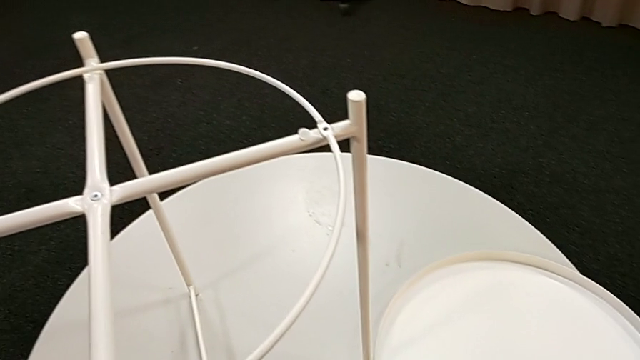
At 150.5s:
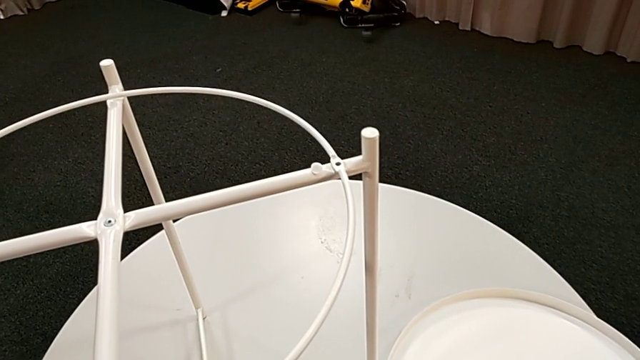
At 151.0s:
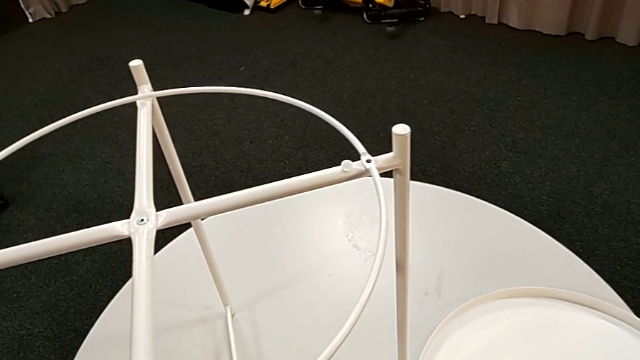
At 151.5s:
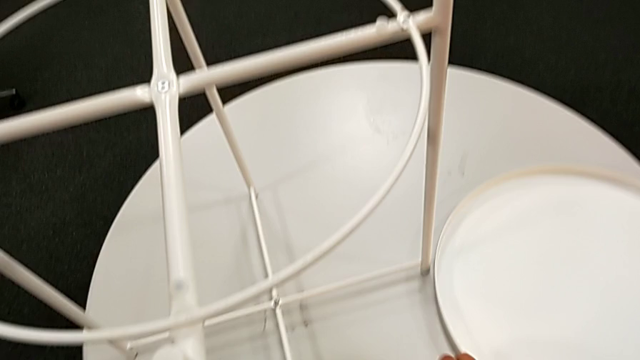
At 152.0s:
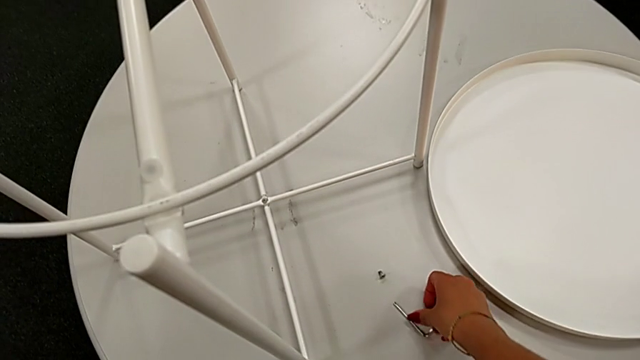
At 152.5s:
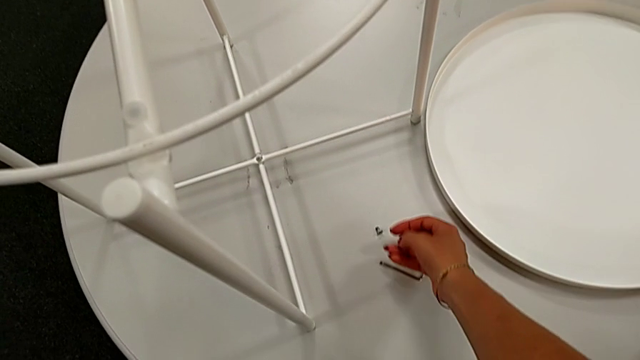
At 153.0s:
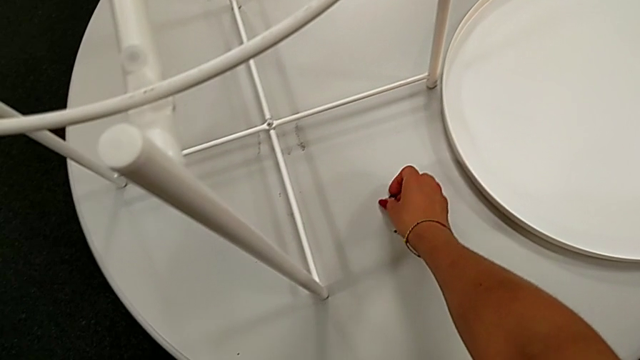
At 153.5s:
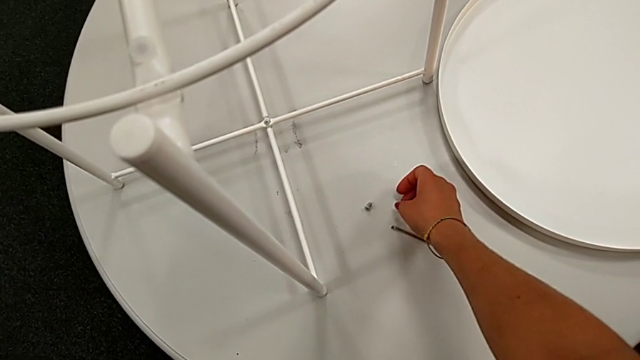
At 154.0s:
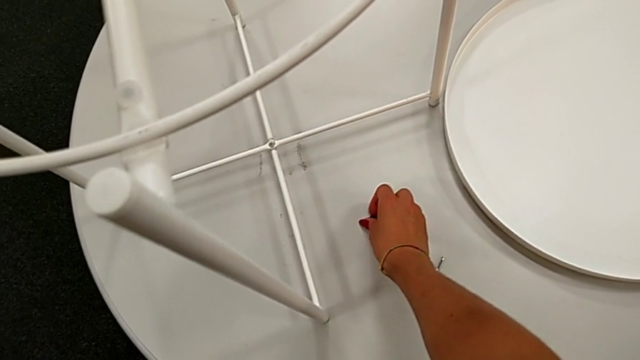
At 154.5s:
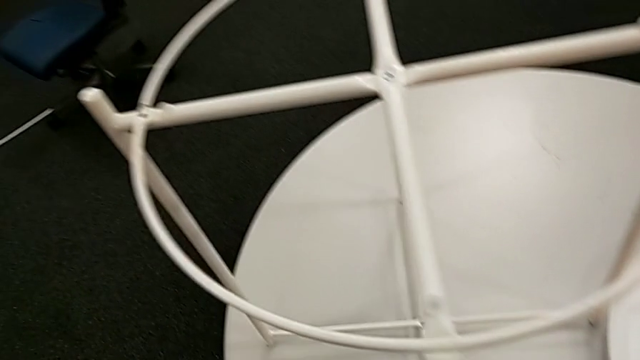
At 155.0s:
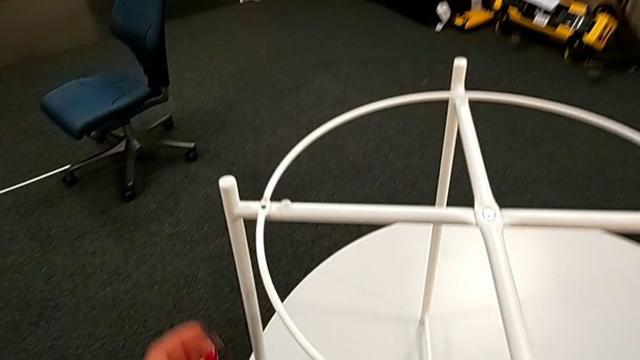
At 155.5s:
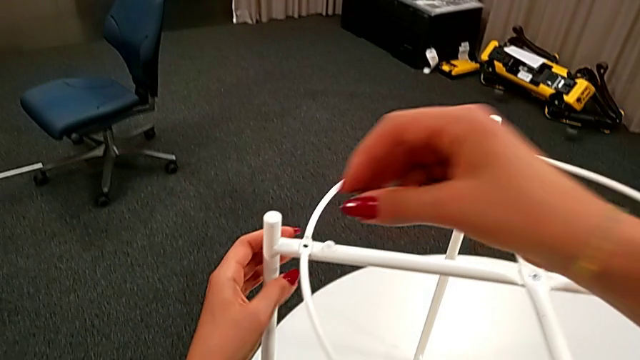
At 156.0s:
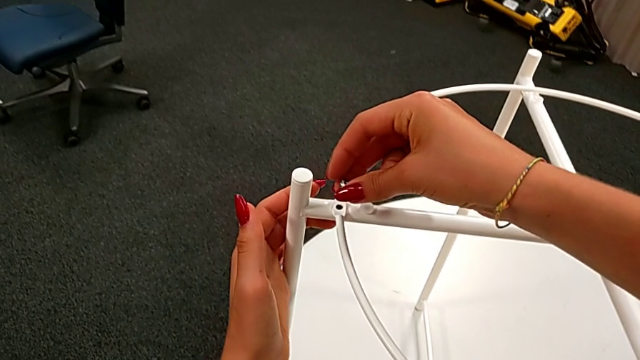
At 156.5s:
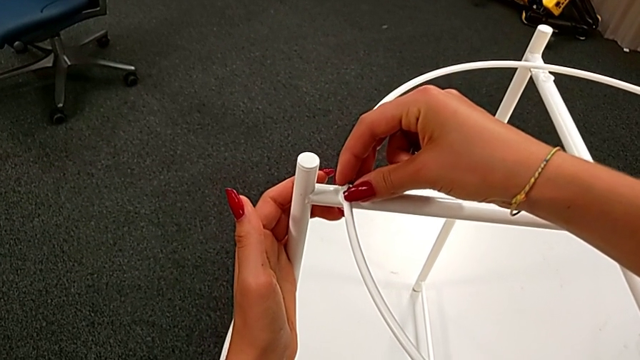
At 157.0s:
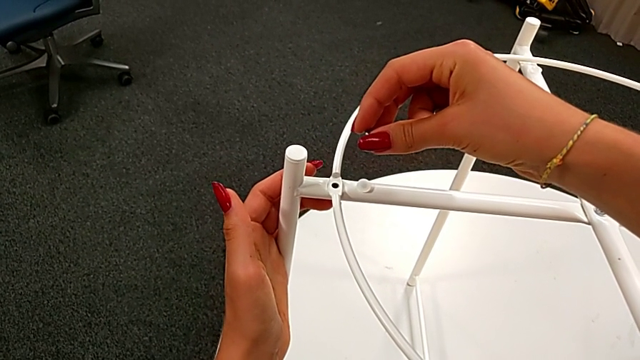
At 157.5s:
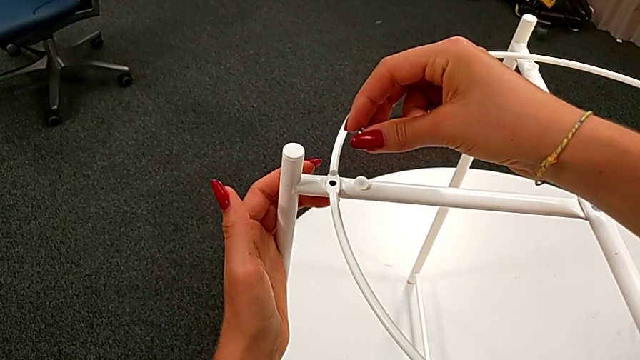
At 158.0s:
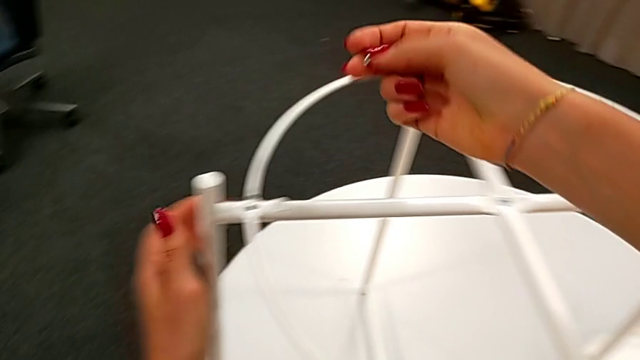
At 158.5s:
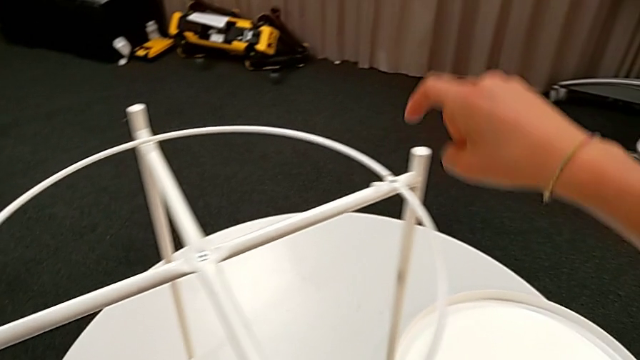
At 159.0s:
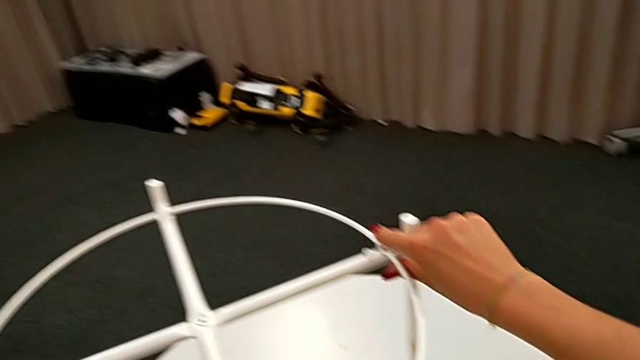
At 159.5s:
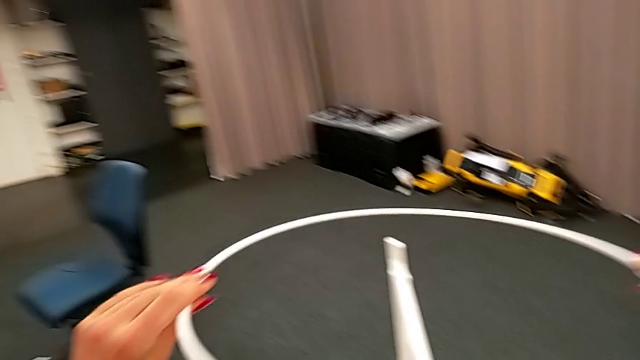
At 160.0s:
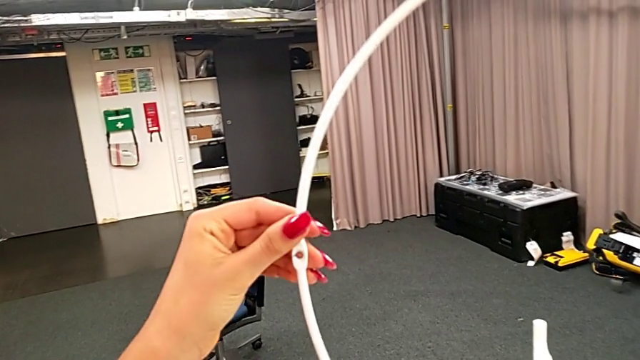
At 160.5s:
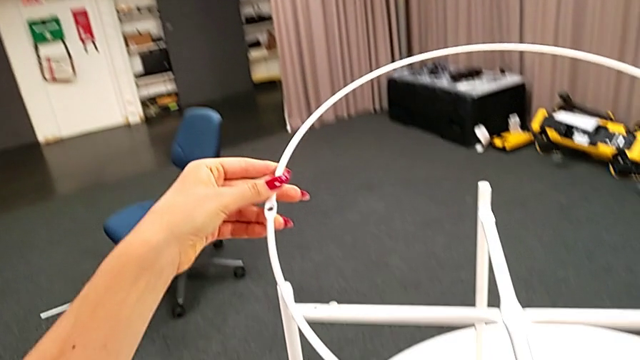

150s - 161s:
The camera wearer is assembling the circle of the table. They grab the hex socket head twice, wrongly insert it, placing the circle incorrectly, withdraw it and rotate the circle.

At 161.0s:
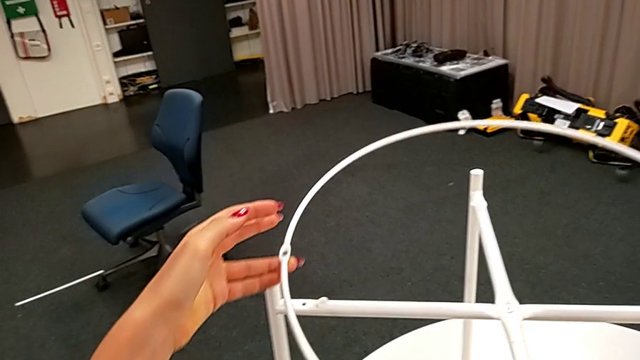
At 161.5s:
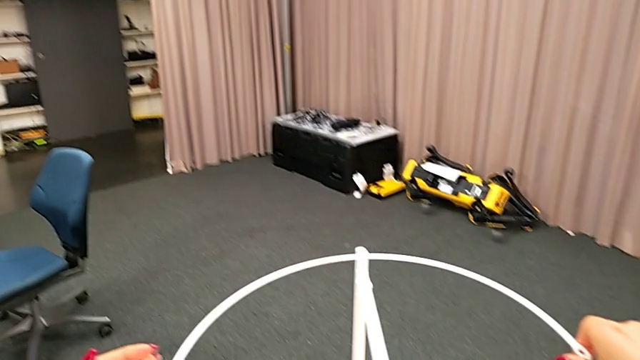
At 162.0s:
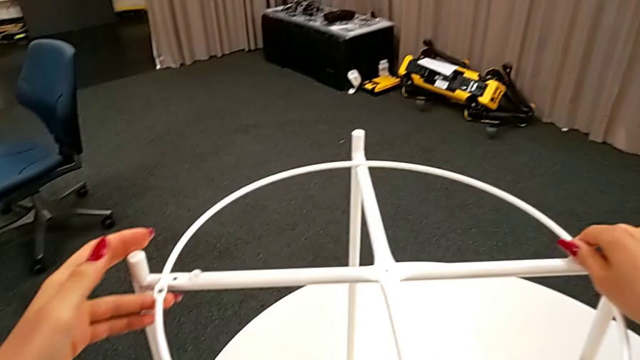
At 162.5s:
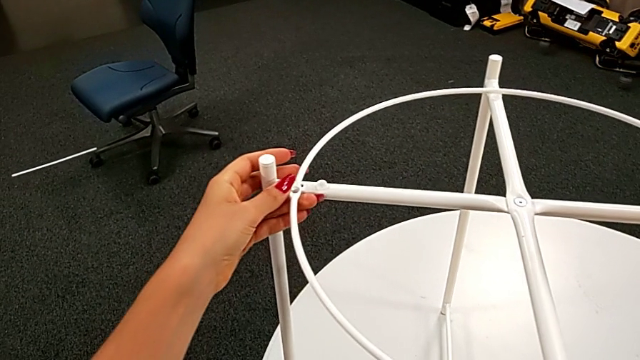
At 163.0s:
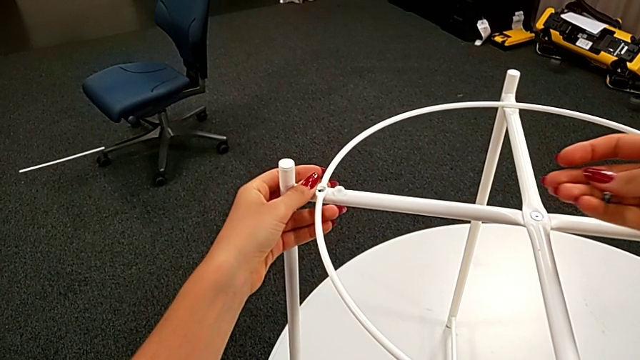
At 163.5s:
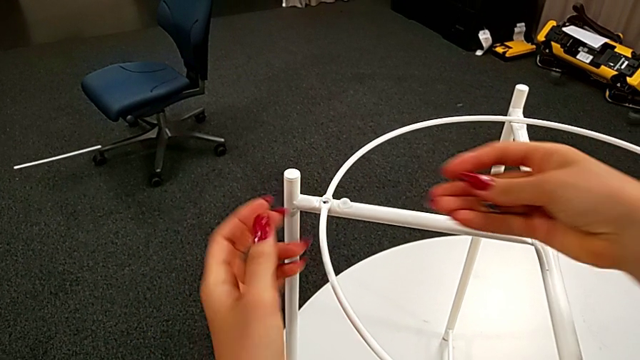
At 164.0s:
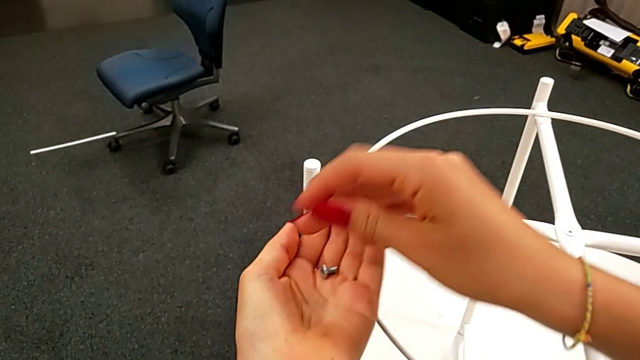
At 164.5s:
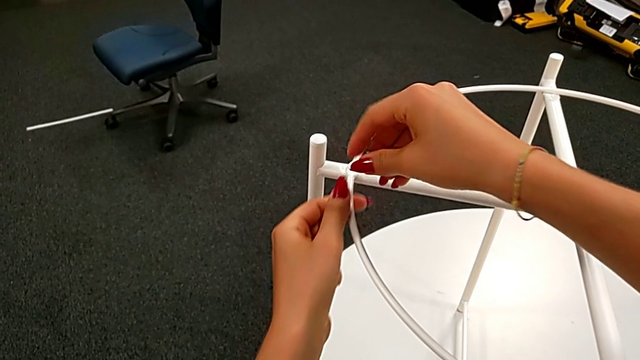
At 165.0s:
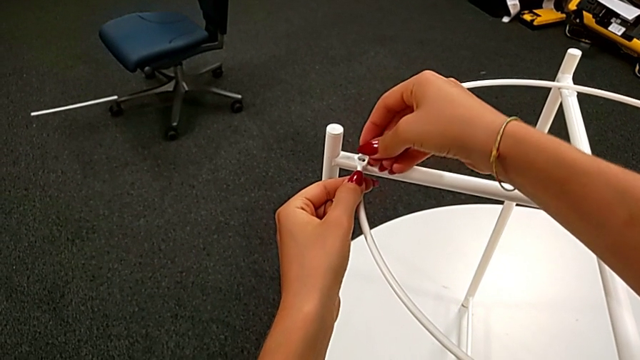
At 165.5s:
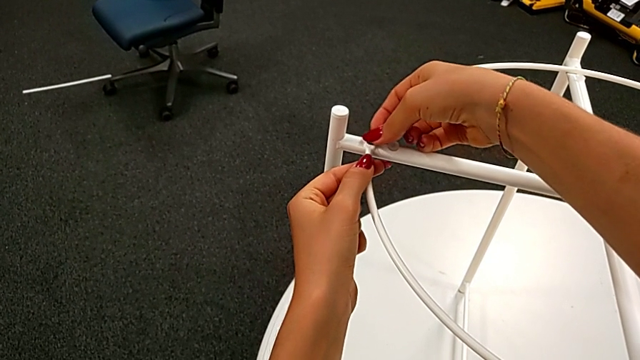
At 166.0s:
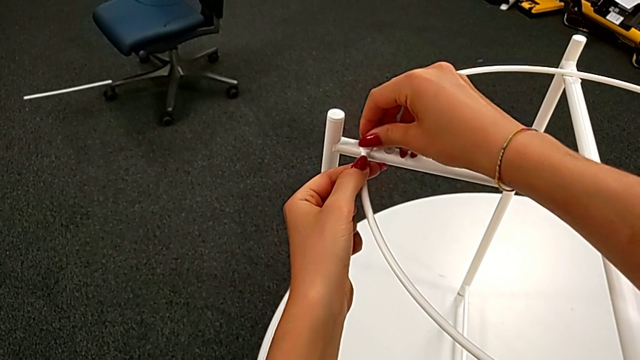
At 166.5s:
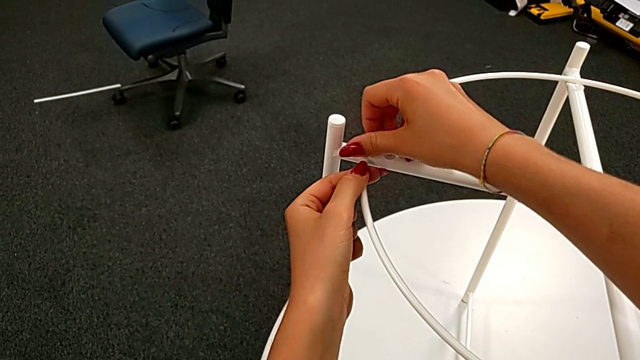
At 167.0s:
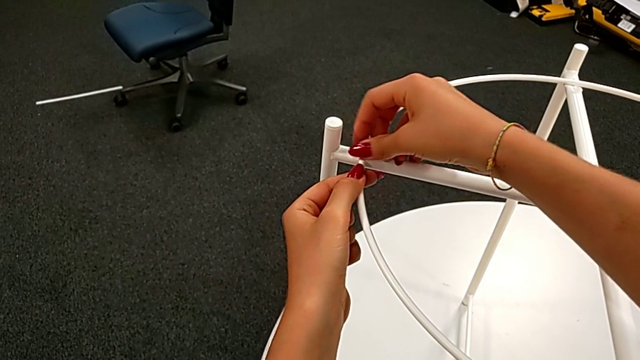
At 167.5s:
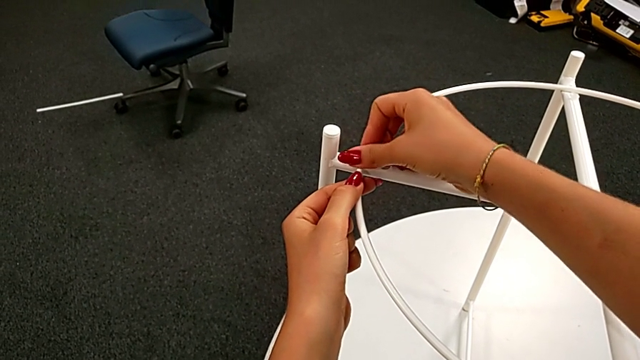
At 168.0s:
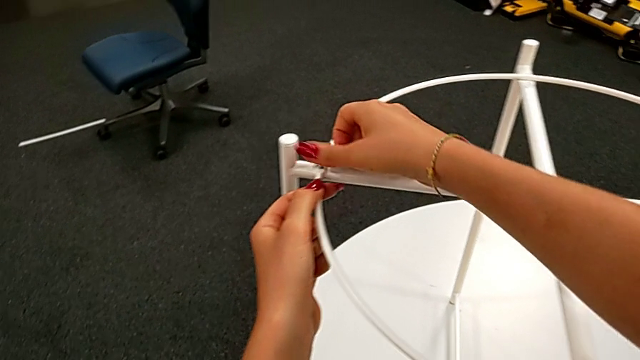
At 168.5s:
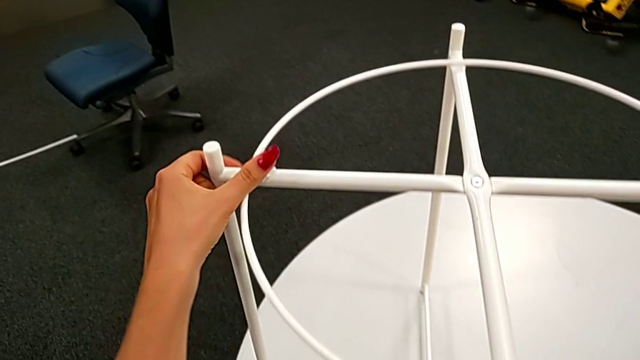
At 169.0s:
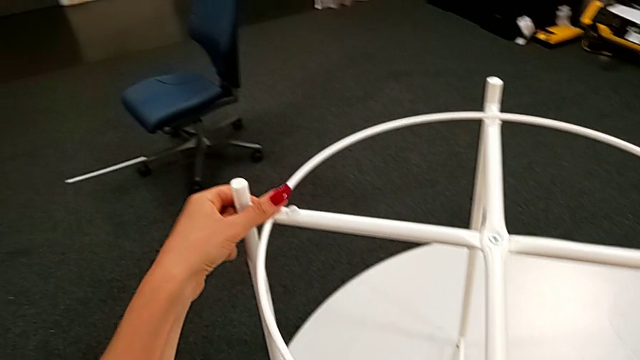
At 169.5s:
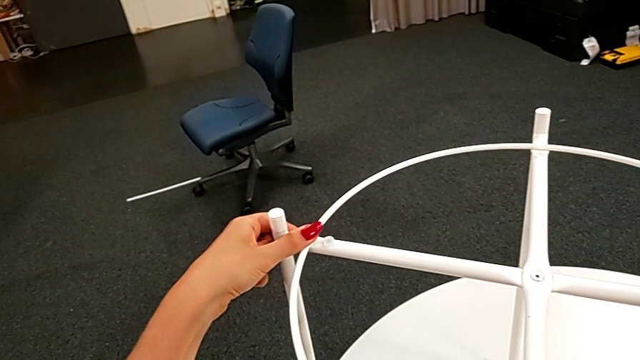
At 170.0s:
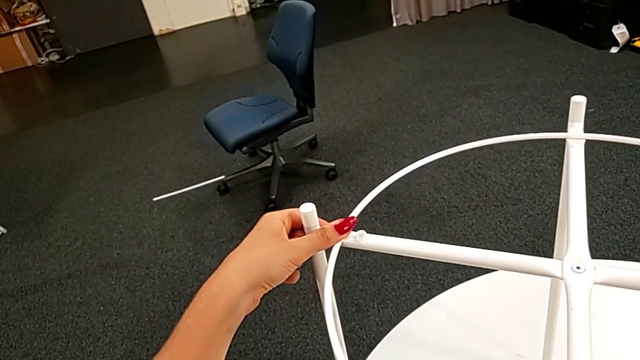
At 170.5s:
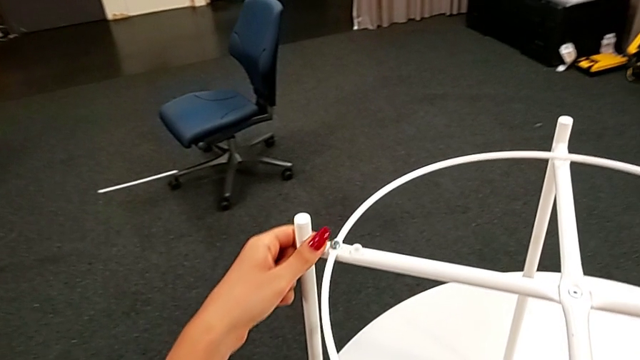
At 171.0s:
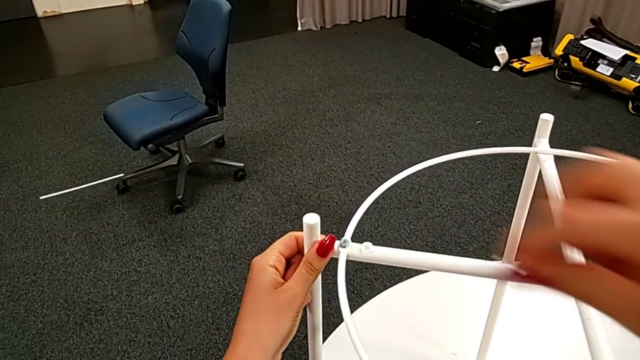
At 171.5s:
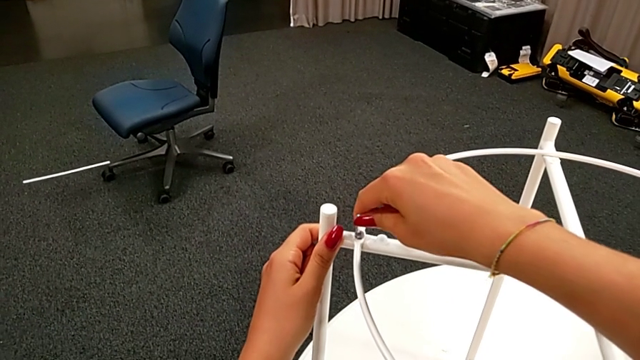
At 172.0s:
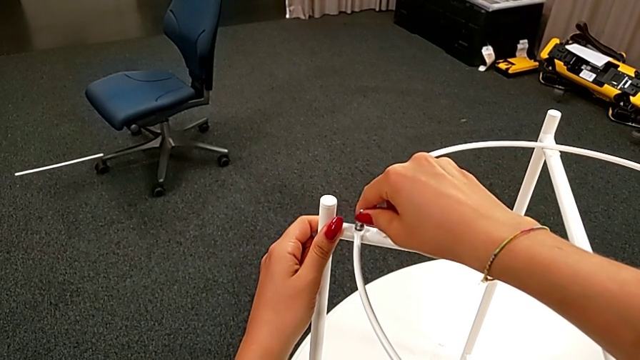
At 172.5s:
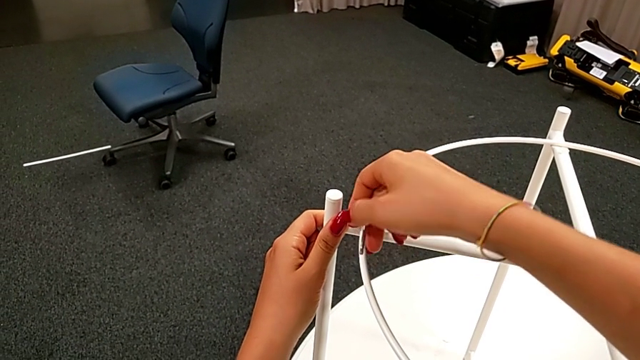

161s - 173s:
The camera wearer is assembling the circle of the table. They align the circle, grab the hex socket head, insert it, screw it, grab the Allen wrench and insert it.
